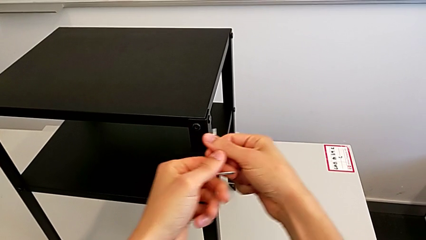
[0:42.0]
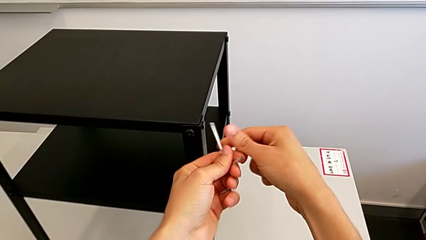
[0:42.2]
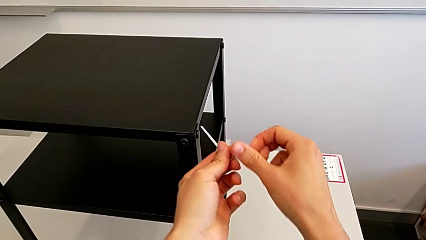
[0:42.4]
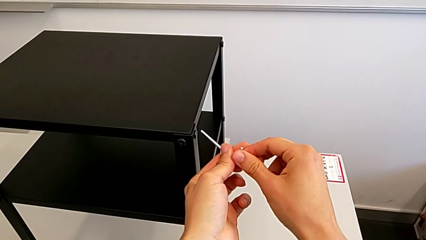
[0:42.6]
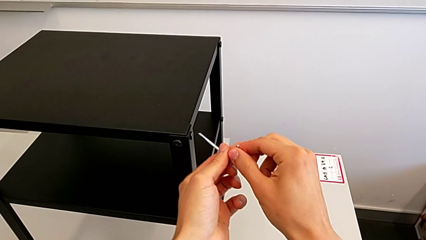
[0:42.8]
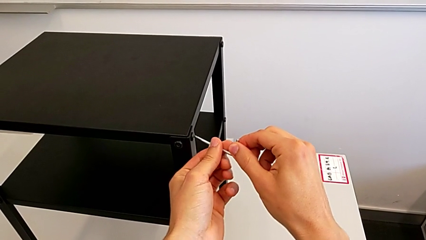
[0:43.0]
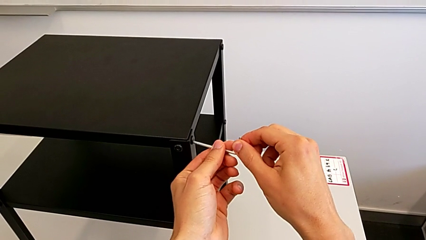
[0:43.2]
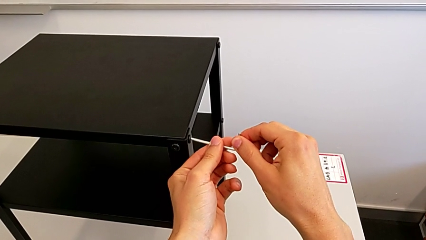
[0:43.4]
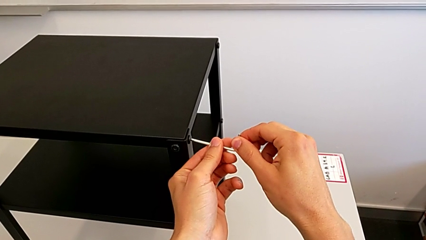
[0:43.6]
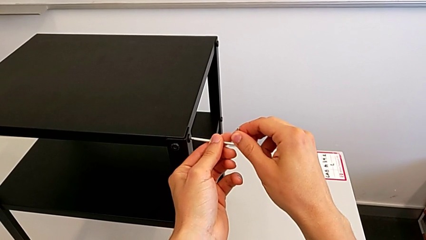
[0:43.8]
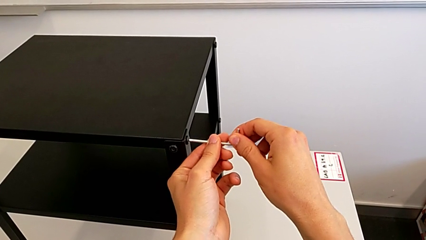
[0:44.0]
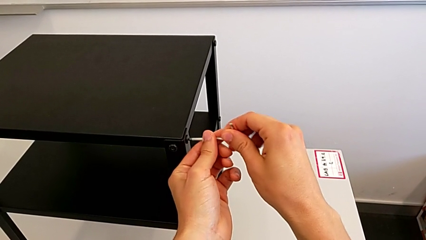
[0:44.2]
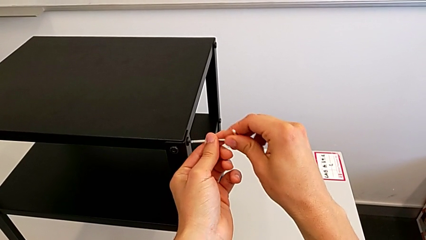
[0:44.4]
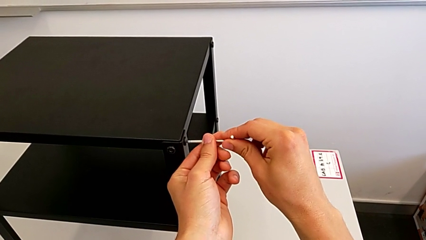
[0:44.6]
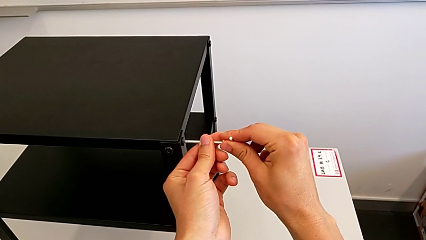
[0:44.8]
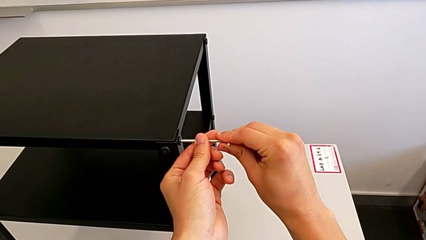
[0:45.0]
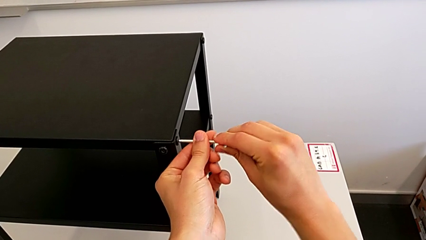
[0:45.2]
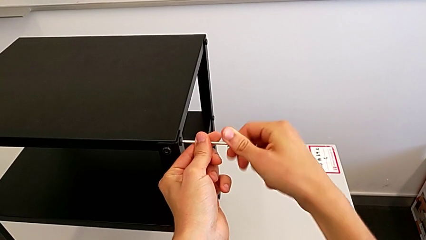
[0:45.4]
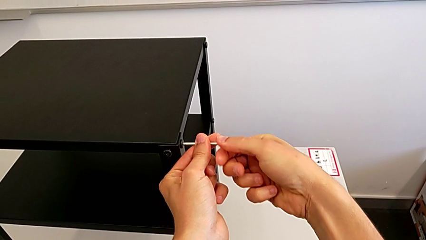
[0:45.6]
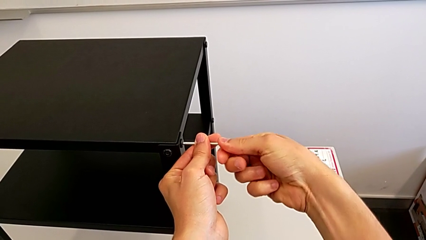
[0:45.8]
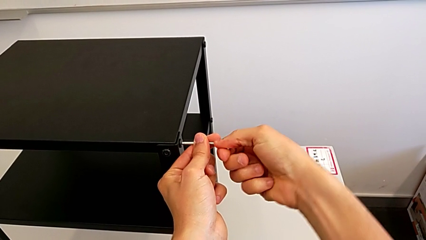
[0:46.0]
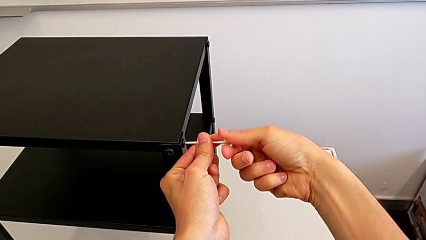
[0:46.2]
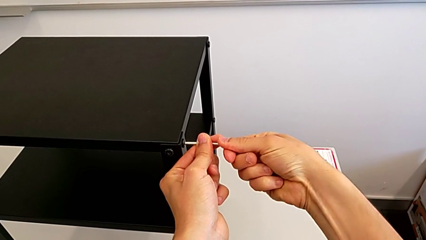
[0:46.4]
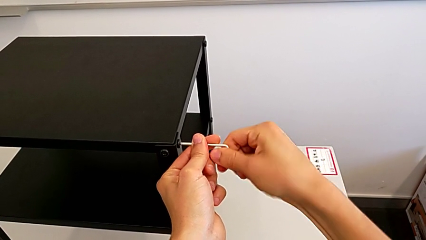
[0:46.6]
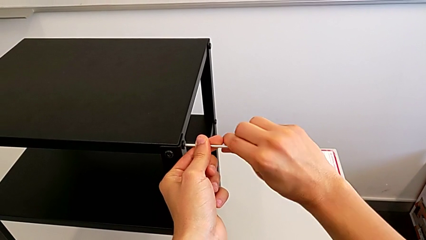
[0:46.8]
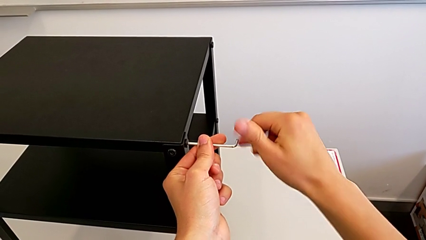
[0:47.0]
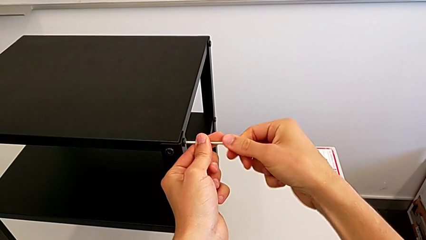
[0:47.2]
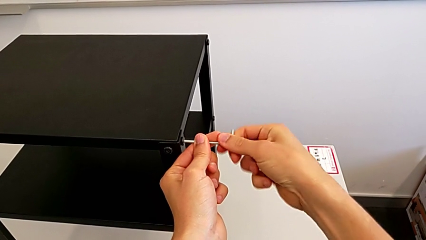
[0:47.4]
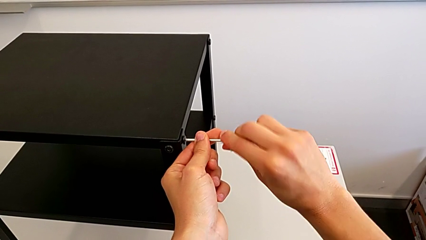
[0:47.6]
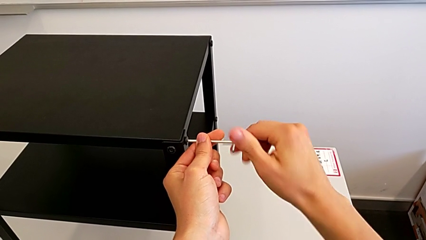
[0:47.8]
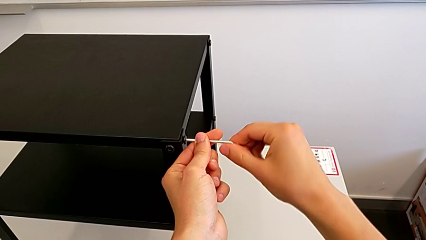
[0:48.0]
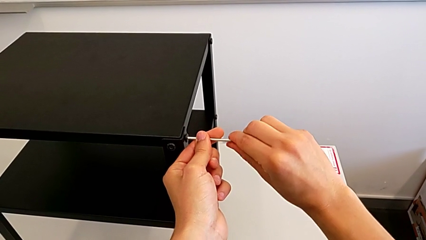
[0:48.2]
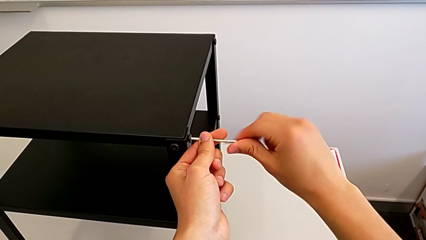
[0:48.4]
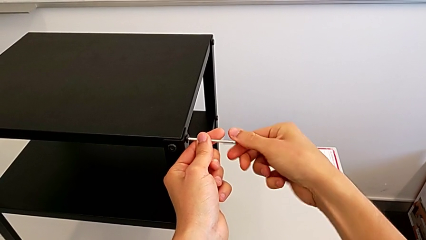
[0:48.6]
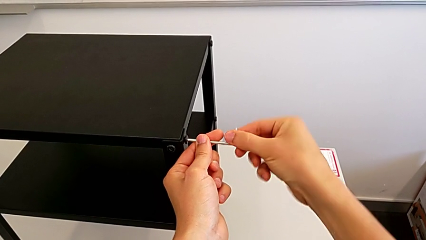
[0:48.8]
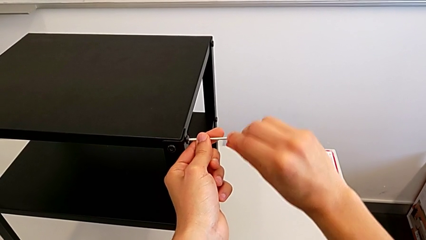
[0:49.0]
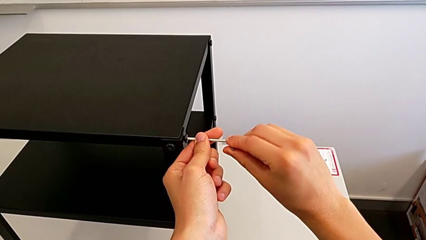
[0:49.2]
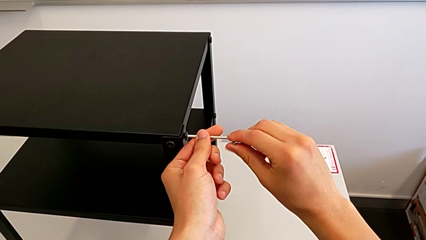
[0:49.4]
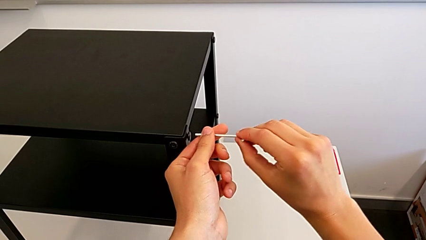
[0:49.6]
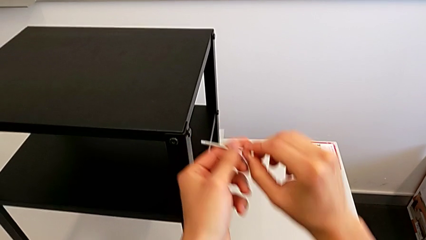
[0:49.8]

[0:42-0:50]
The camera wearer is unscrewing the top screws from the table. They approach the hex socket head, insert the Allen wrench, unscrew the hex socket head and withdraw the Allen wrench.

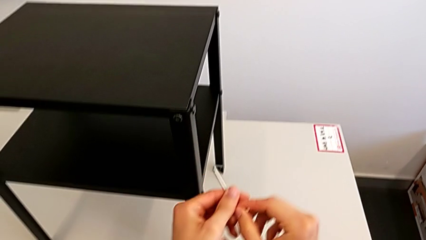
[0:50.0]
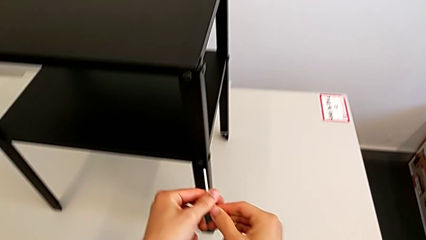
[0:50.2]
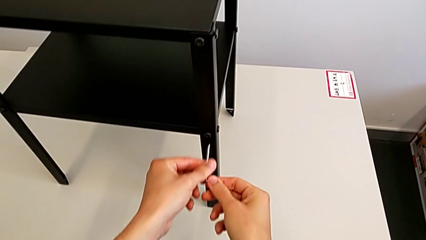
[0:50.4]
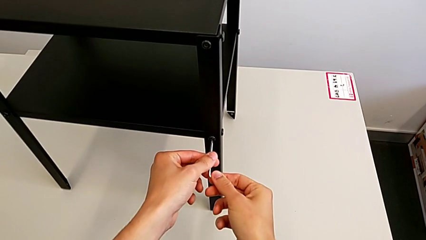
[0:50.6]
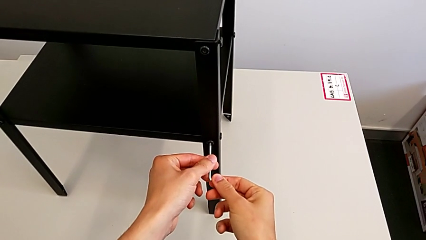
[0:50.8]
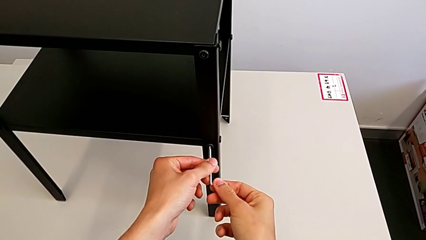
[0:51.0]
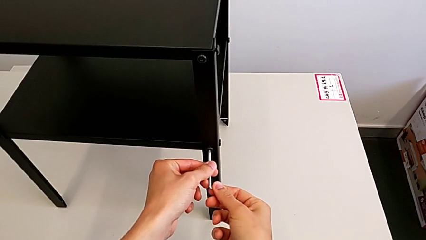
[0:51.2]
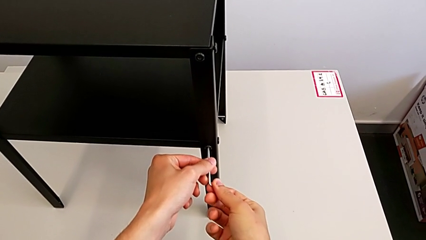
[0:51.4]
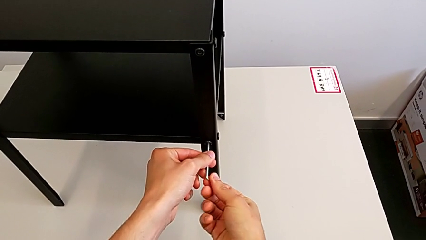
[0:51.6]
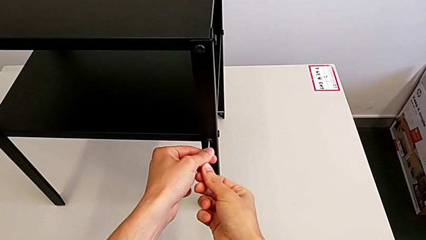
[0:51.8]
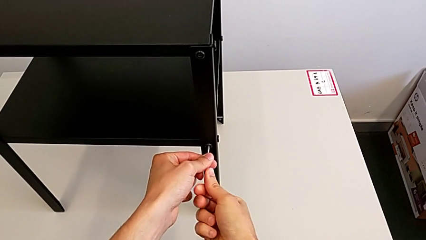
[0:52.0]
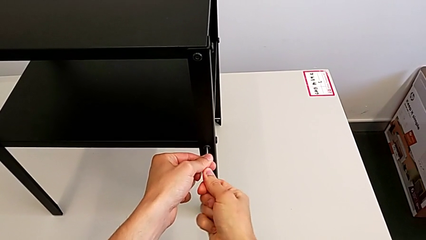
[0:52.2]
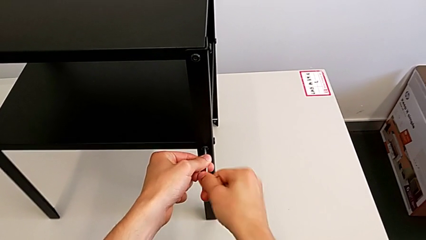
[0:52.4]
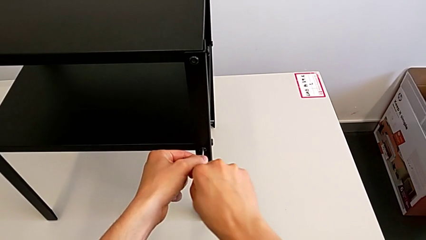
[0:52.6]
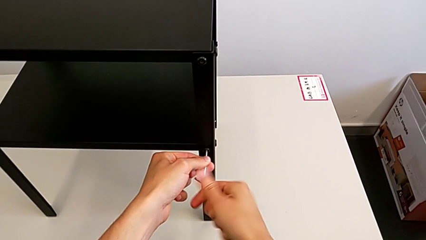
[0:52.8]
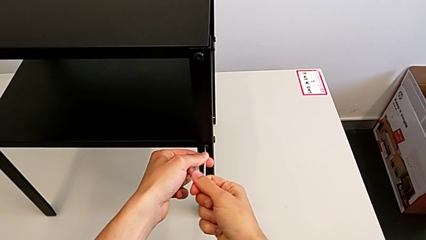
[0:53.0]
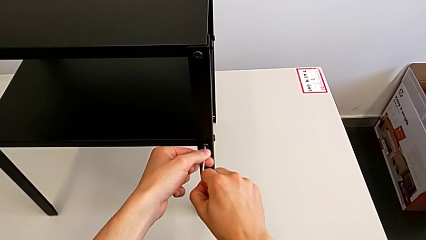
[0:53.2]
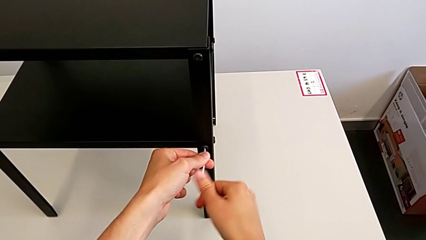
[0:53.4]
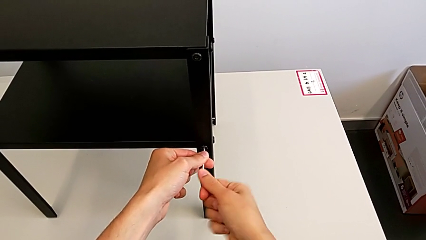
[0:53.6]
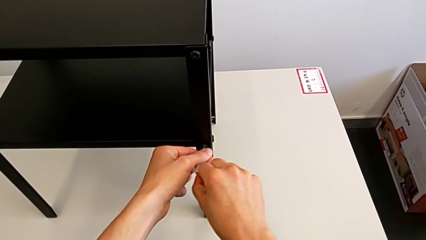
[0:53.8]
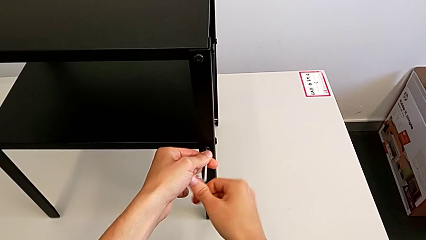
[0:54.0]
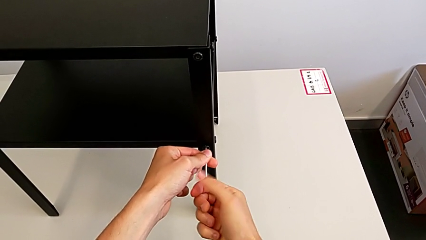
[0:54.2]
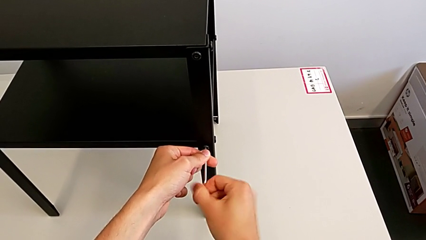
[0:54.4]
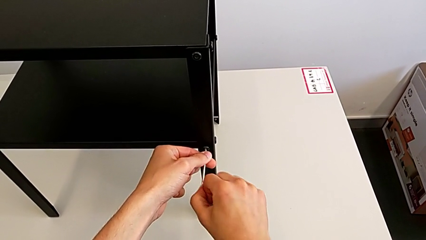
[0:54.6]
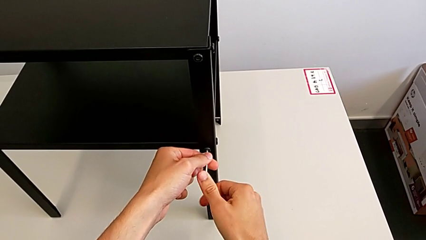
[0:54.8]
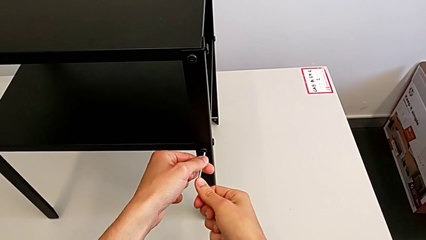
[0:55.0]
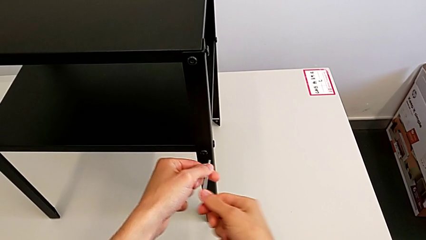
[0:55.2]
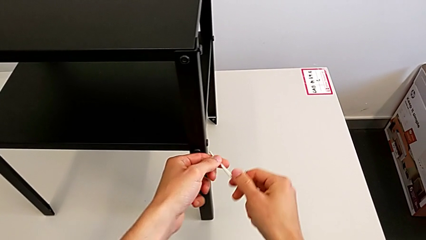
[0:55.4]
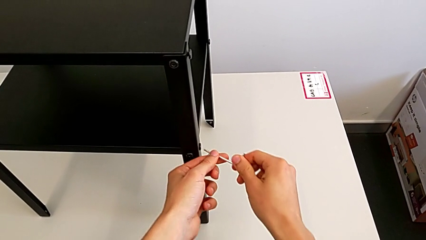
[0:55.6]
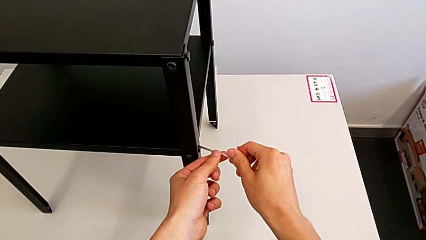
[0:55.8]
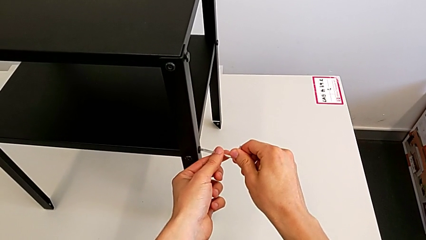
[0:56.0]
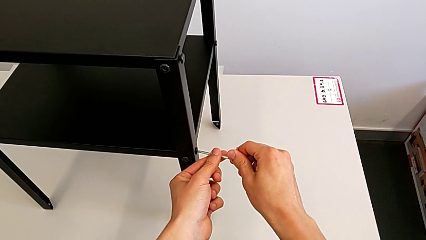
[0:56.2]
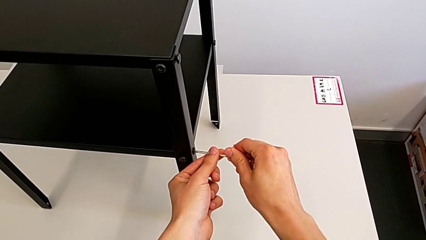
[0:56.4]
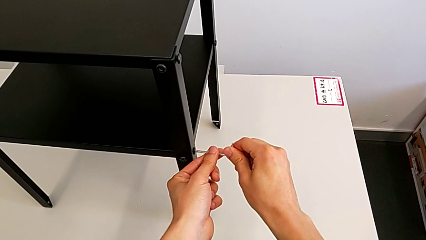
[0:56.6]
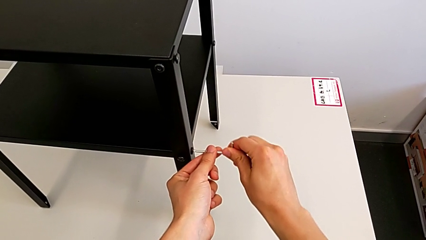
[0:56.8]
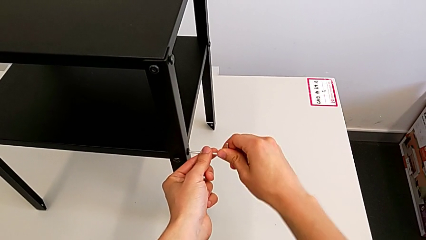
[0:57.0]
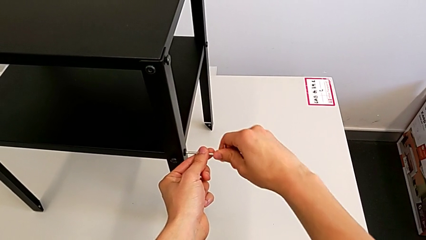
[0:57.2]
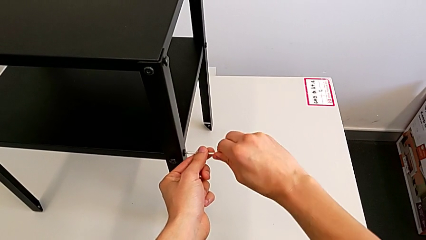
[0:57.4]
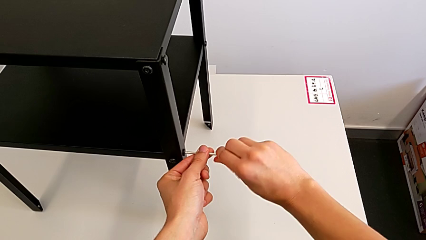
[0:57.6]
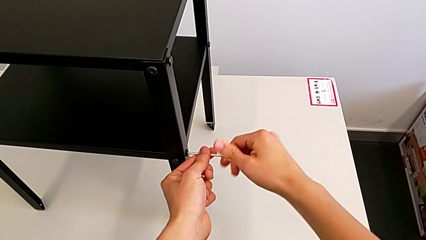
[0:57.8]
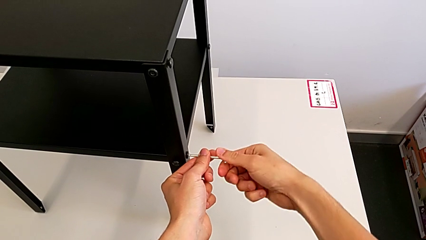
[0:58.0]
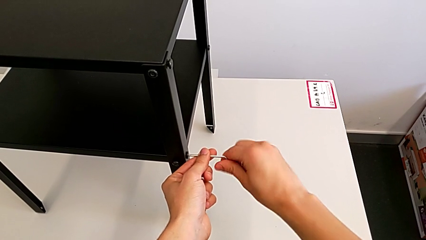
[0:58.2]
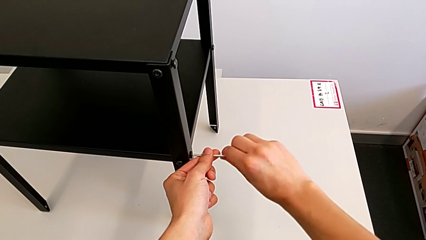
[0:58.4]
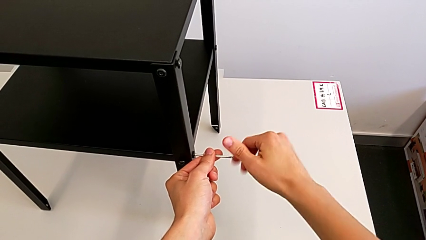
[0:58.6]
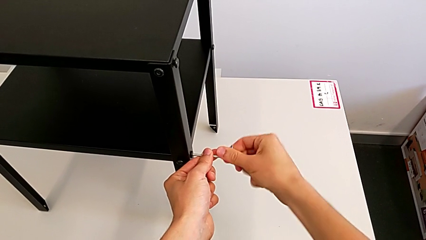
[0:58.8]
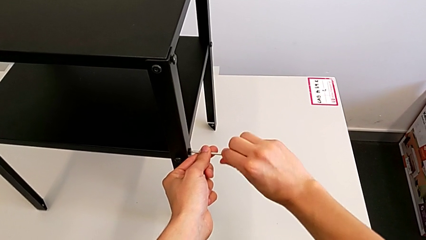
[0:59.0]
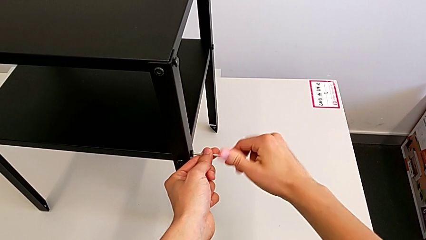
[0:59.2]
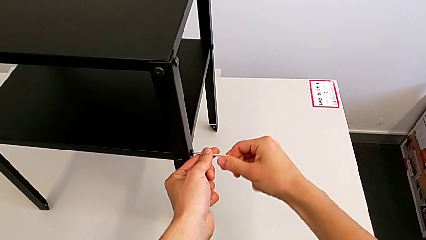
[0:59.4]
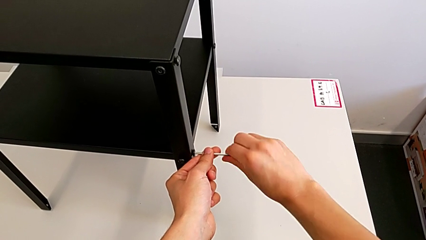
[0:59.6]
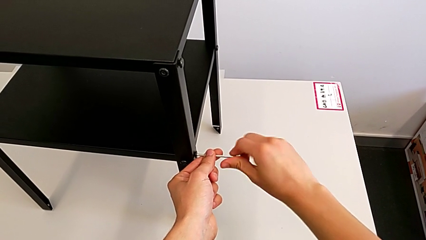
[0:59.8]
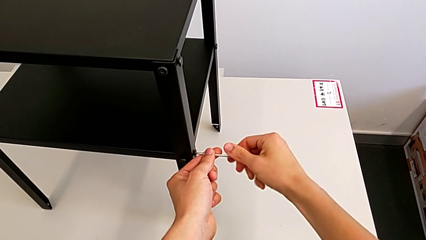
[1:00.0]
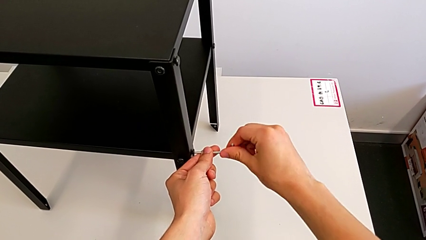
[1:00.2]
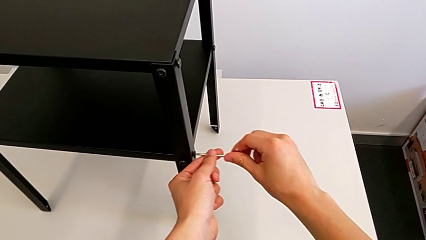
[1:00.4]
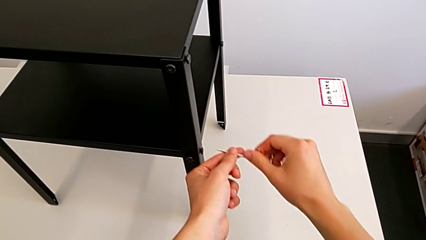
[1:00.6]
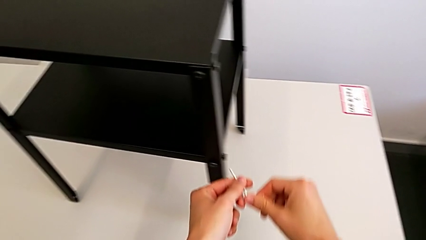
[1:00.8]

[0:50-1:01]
The camera wearer is unscrewing the bottom screws from the table. They approach the hex socket head, insert the Allen wrench, unscrew the hex socket head, withdraw the Allen wrench, insert it, unscrew the hex socket head and withdraw the Allen wrench.
